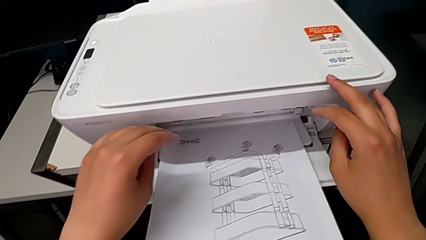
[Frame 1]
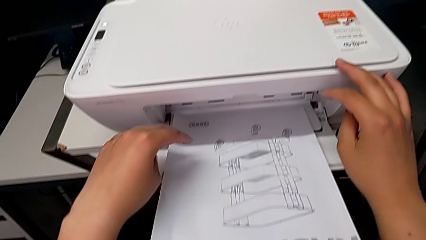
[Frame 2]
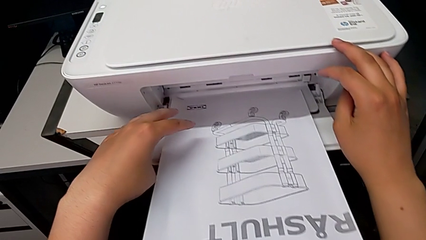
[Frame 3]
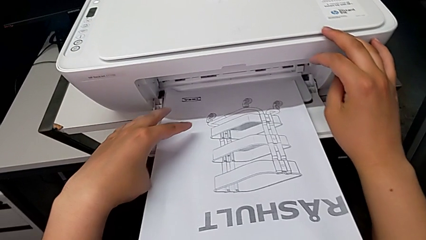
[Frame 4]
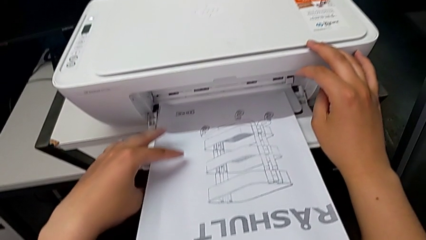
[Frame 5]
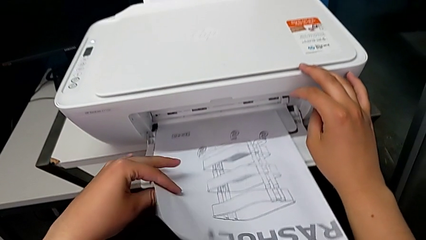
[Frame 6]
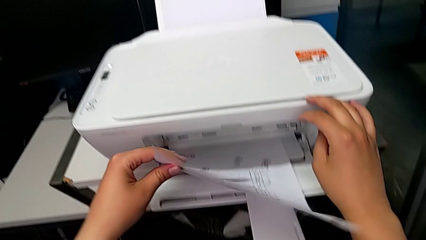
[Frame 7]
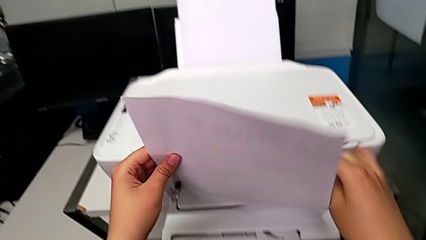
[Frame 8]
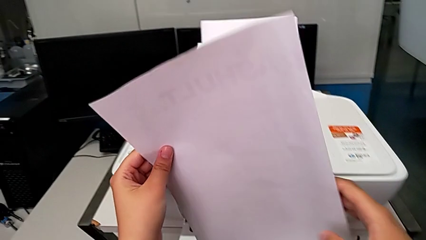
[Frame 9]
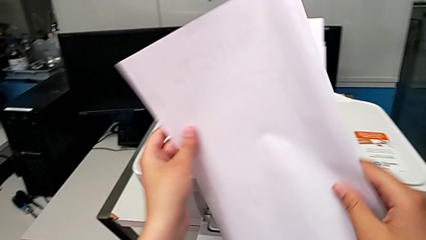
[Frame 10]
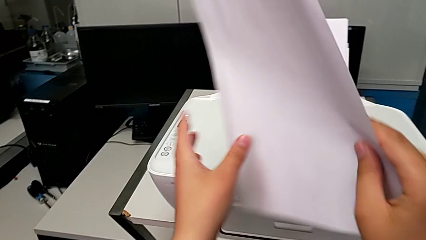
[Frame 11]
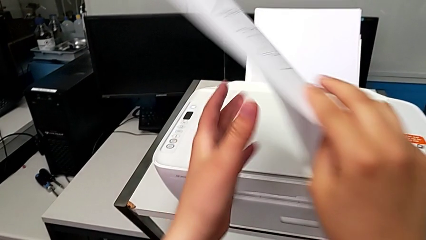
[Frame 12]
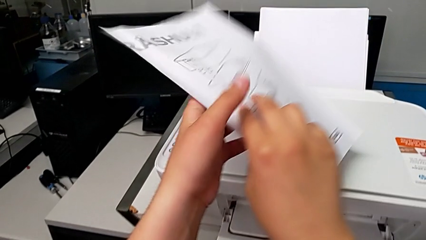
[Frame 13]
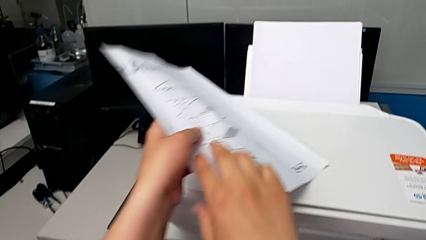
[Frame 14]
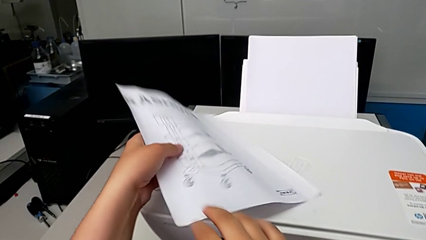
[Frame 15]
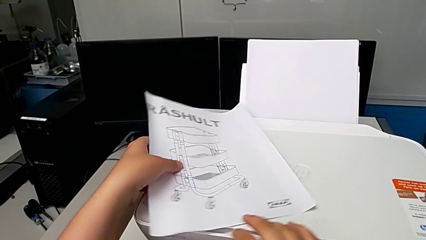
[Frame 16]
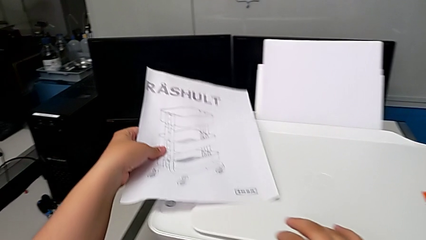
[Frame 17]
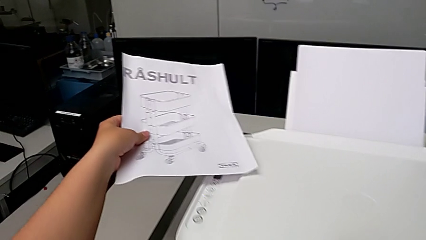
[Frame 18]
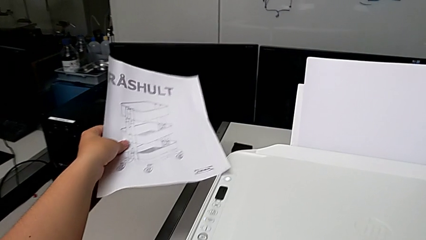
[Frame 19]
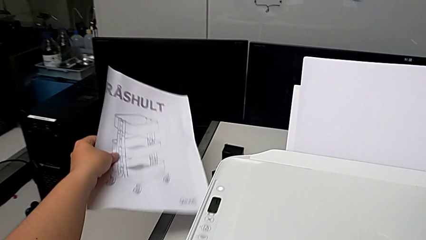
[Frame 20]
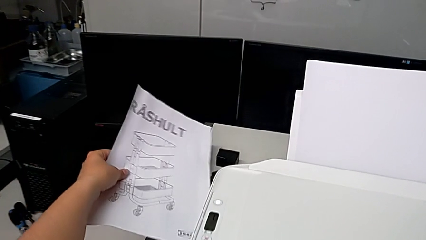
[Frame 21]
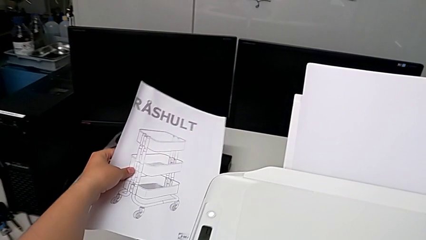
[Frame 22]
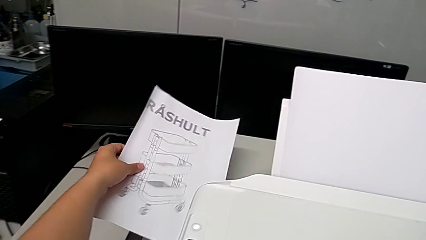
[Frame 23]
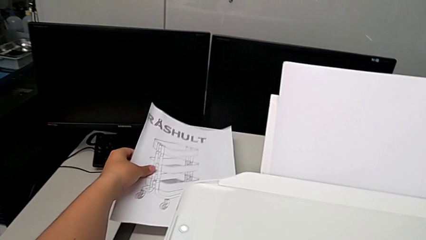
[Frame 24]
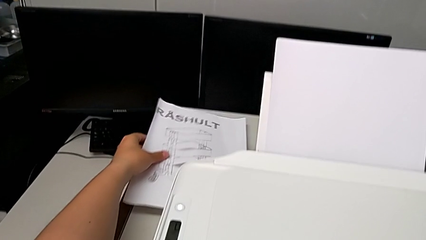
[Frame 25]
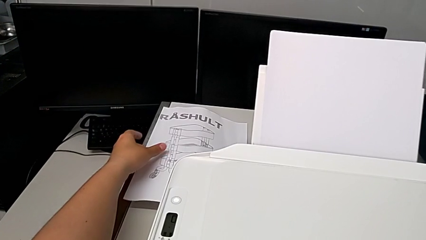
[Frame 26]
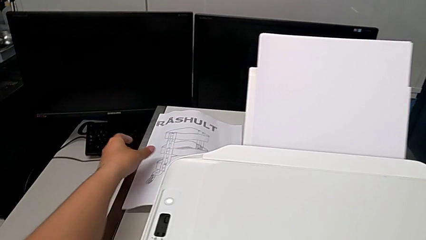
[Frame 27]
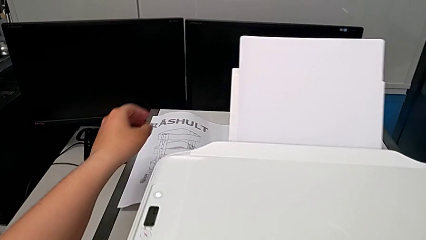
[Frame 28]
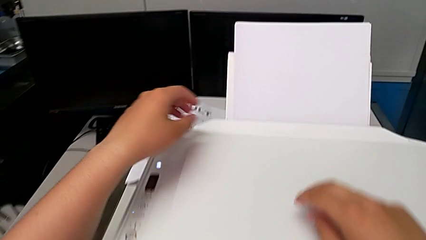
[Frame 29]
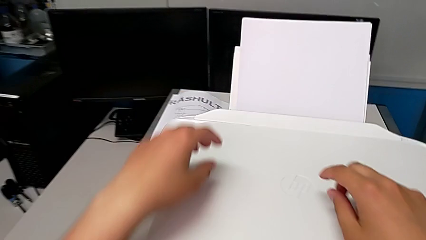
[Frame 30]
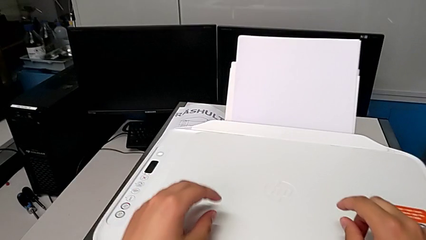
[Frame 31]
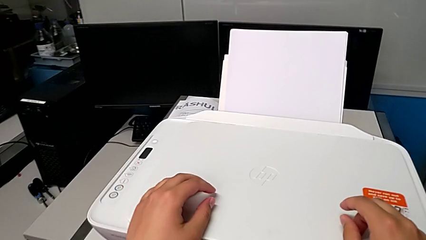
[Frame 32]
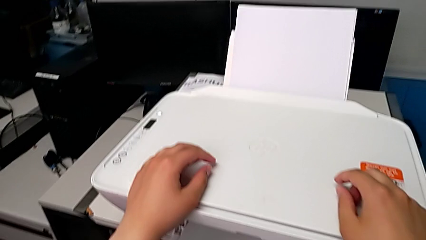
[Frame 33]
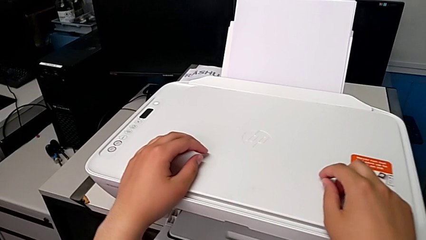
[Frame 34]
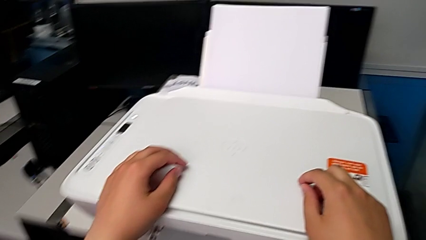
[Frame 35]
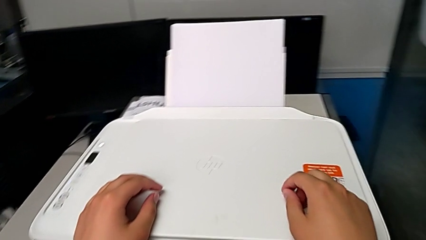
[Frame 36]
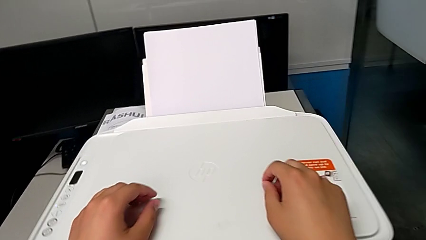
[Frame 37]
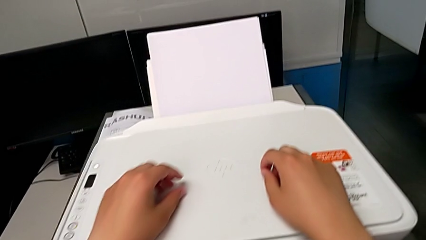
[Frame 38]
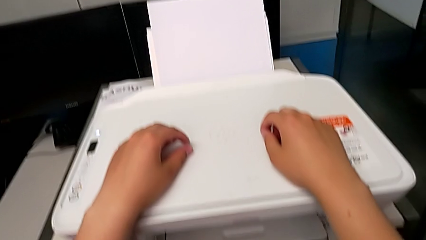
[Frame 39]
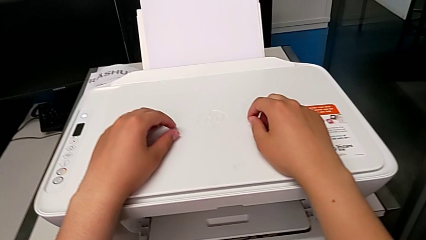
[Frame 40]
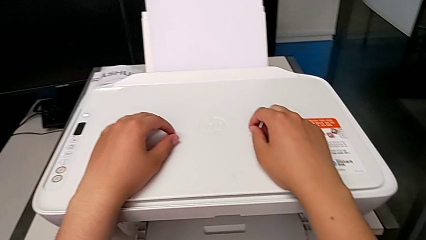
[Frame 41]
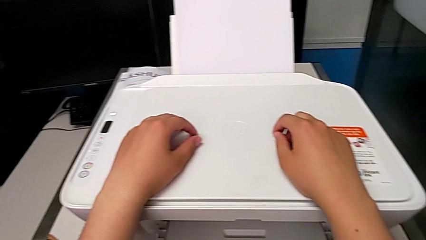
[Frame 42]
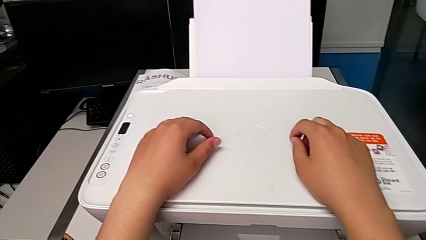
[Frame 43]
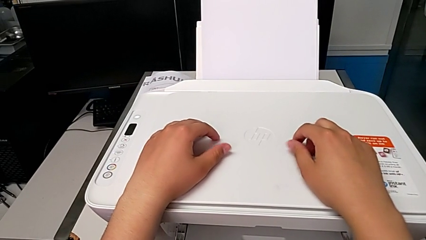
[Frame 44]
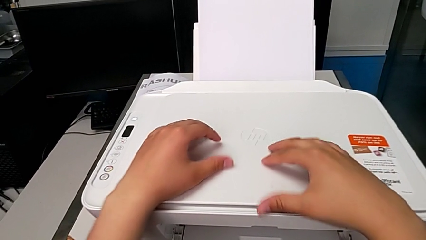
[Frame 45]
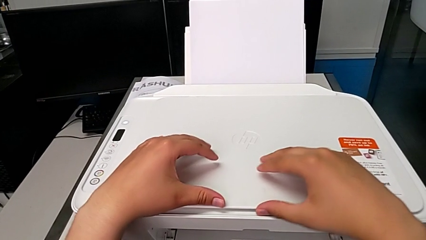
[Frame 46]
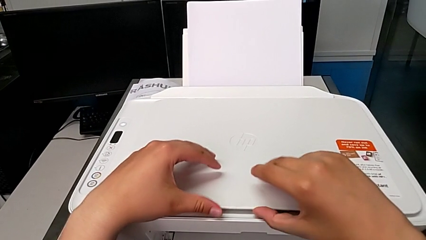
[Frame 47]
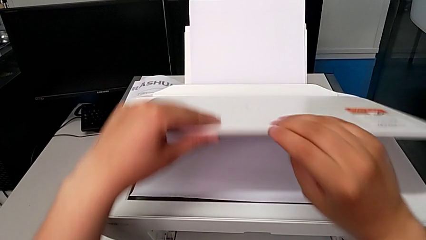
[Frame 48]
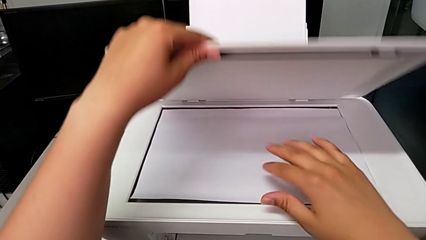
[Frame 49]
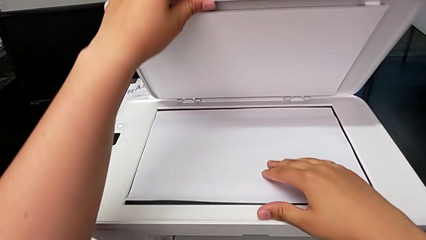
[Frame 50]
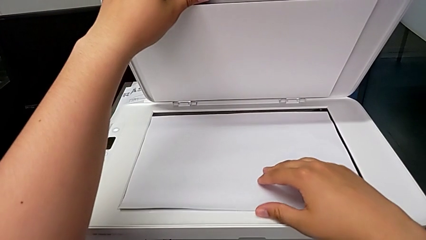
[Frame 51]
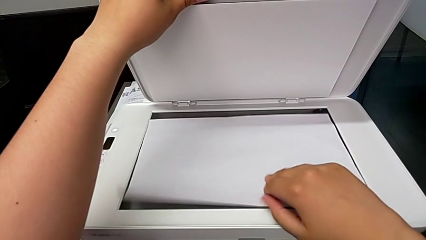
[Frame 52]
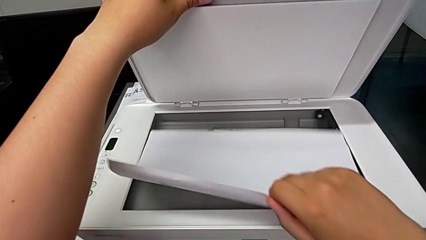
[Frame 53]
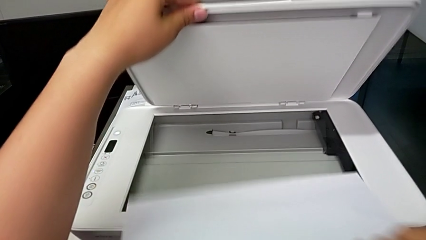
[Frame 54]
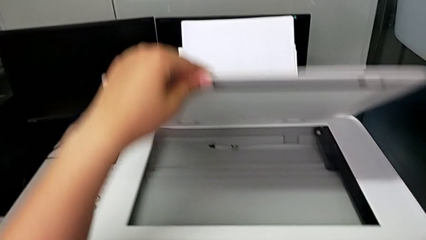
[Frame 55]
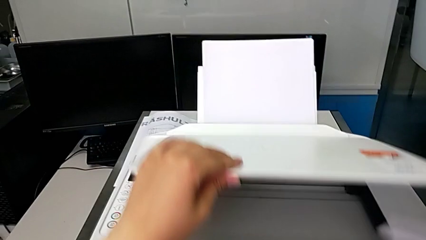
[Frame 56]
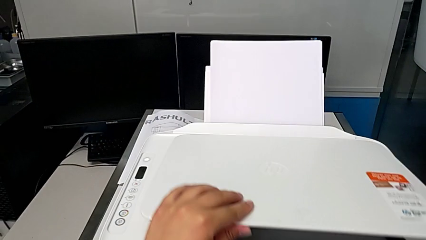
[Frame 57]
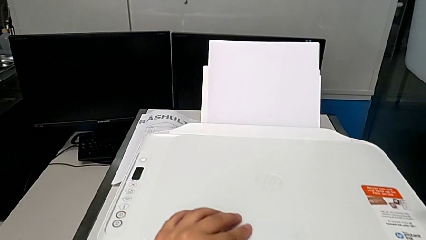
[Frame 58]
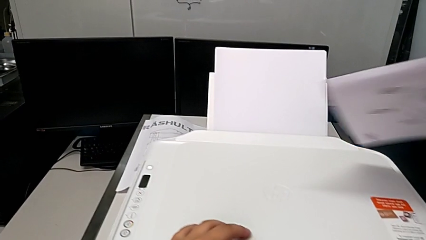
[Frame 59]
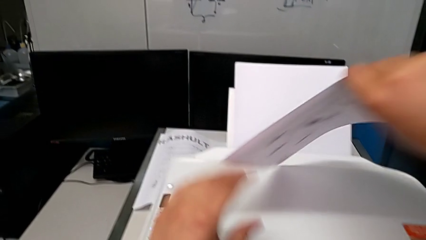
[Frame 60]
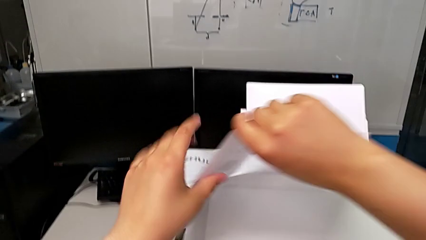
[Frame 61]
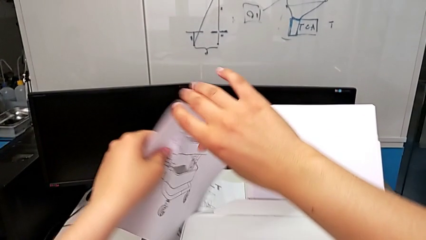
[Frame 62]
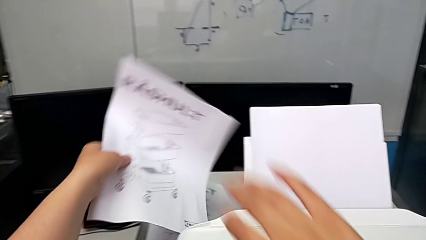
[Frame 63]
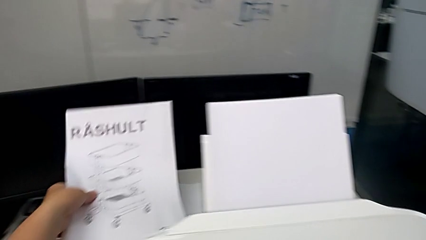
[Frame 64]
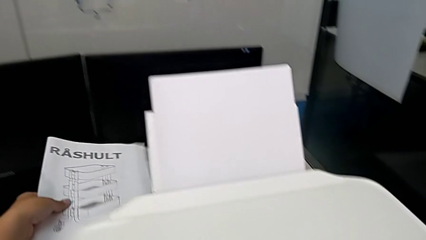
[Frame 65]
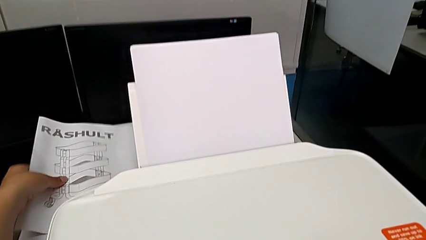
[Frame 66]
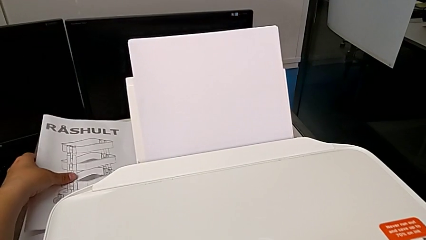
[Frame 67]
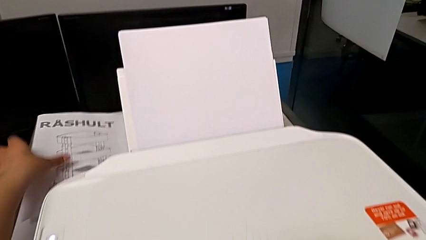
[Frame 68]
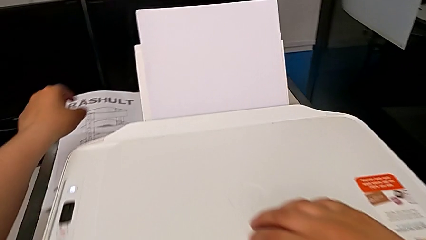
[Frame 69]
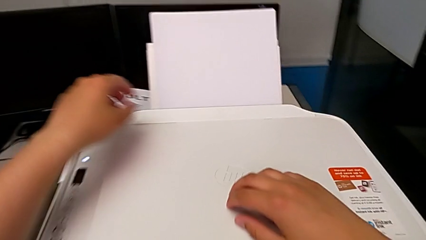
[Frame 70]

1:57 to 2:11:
The camera wearer removes the black and white copy from the printer. They withdraw the new copy, place it, open the copy gate, withdraw the copy, close the copy gate and place the copy.

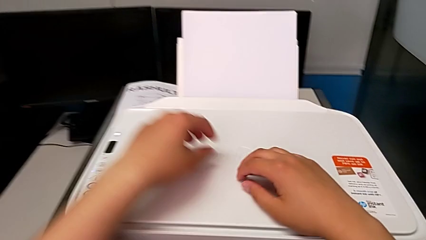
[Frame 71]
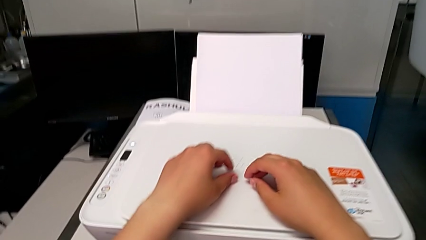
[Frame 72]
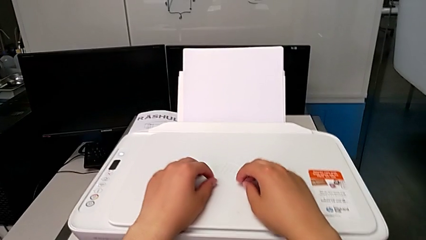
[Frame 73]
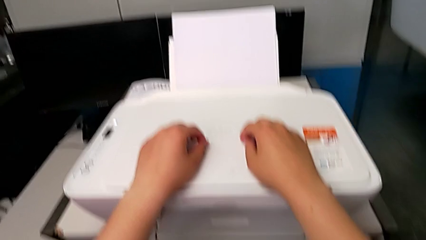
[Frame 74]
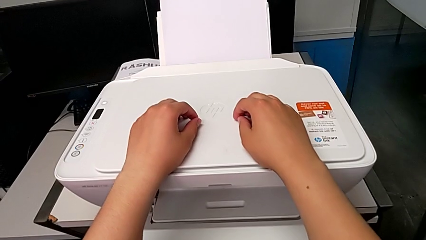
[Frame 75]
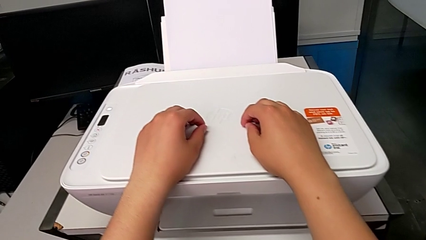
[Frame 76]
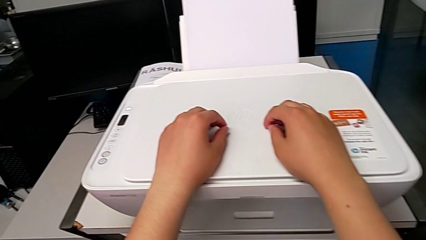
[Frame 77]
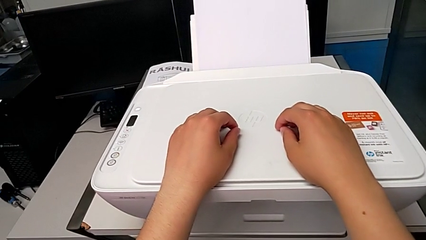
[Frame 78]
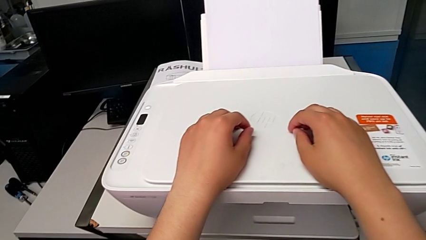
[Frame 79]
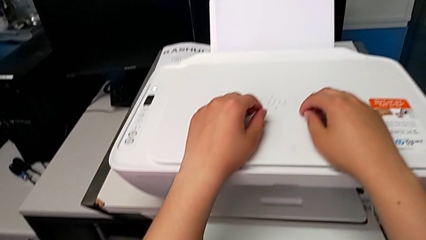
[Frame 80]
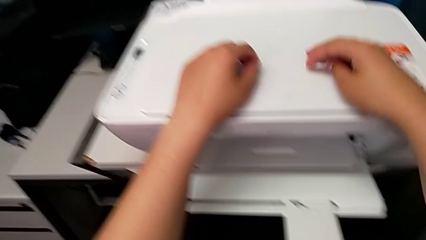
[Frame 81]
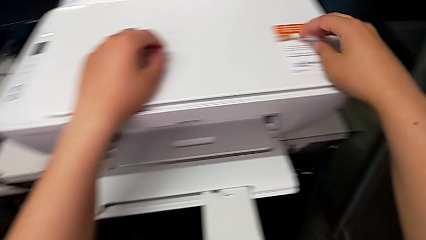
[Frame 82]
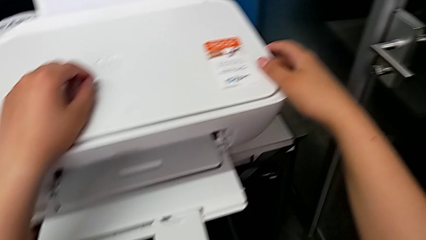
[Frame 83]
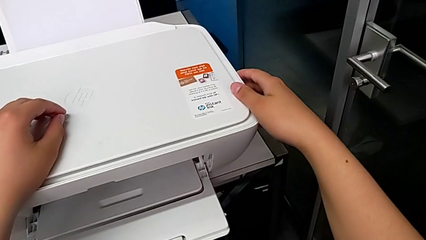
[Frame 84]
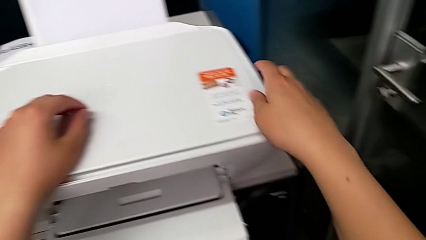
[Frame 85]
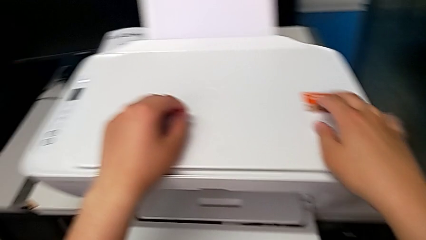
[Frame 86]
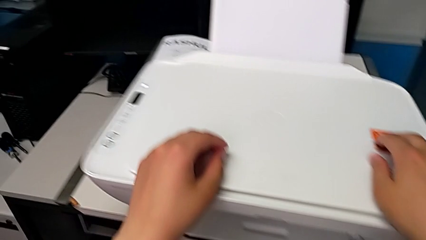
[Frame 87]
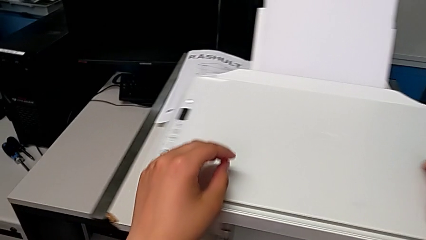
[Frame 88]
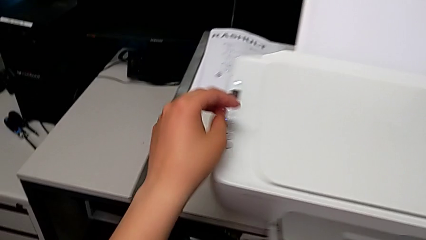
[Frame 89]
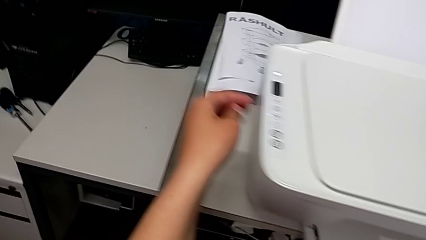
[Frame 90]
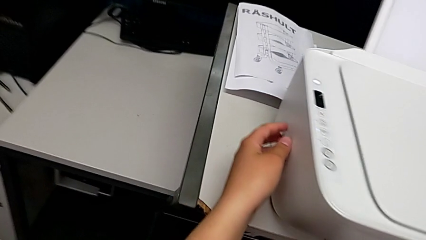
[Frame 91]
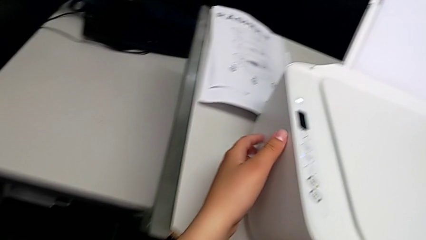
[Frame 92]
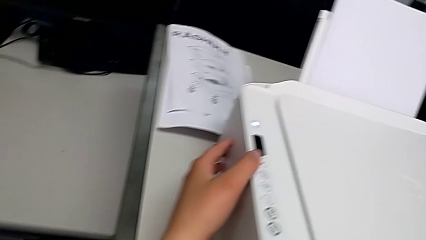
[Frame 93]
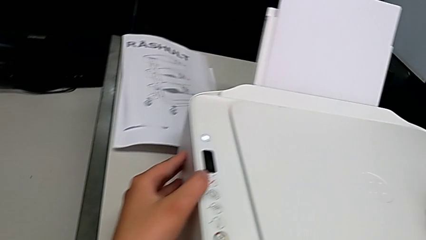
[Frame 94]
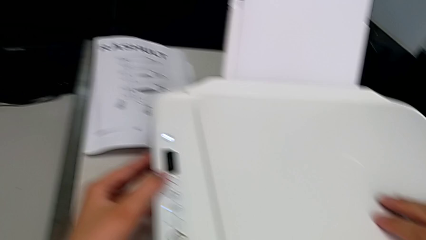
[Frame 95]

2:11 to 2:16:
The camera wearer is inspecting the printer. They inspect the right printer and inspect the left printer.
